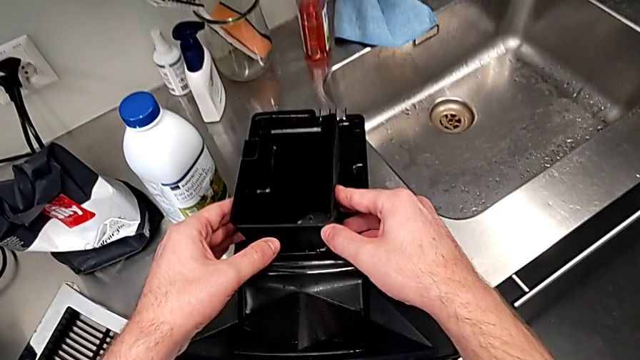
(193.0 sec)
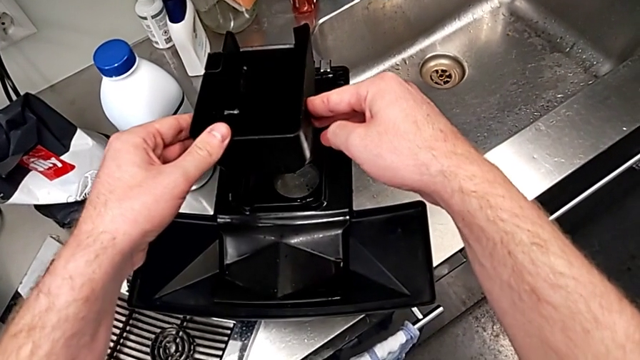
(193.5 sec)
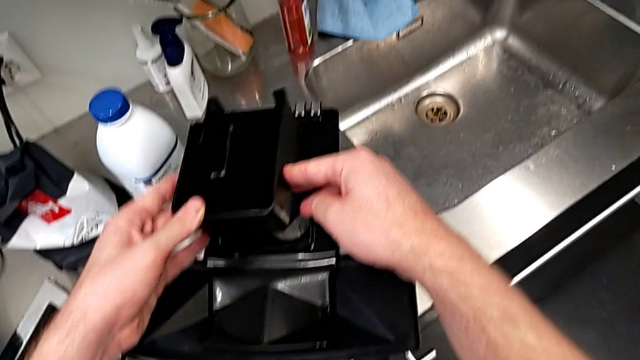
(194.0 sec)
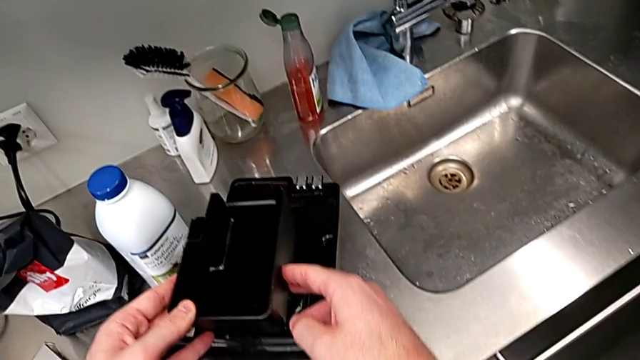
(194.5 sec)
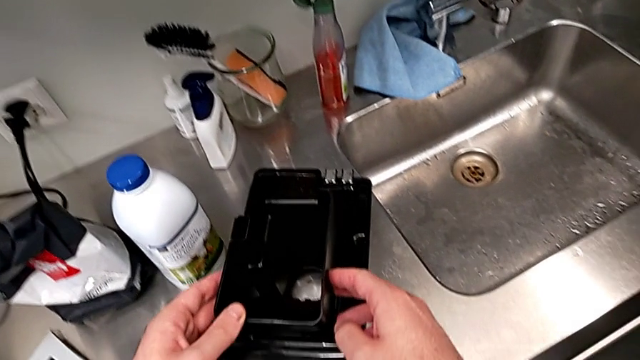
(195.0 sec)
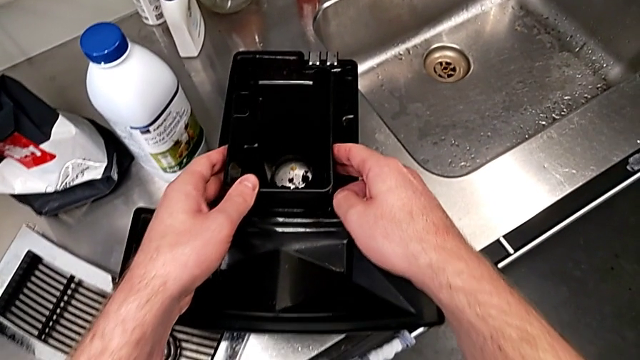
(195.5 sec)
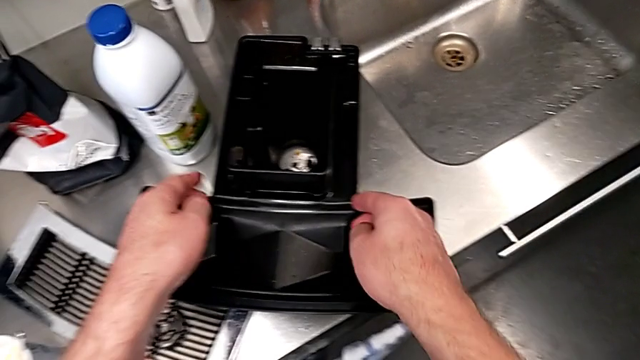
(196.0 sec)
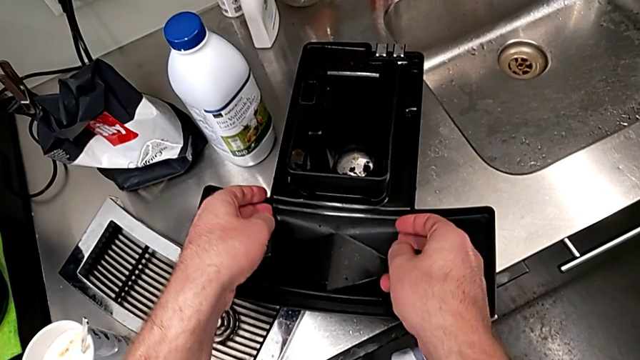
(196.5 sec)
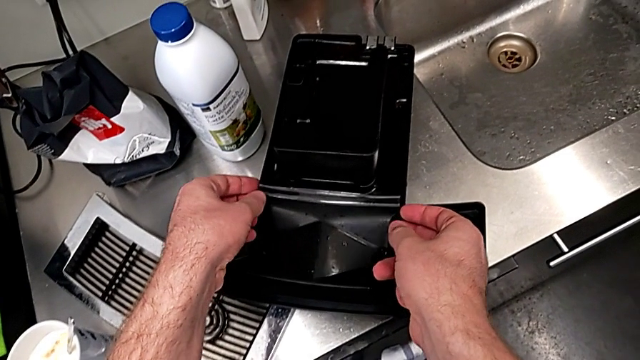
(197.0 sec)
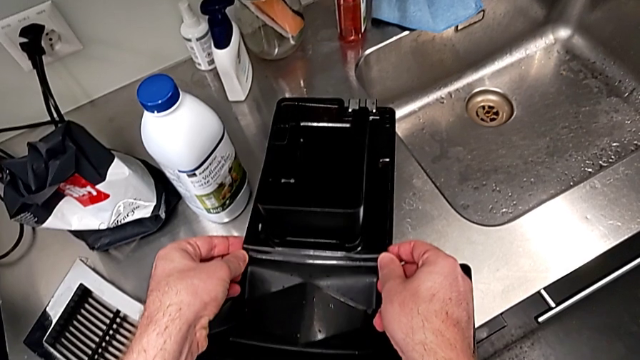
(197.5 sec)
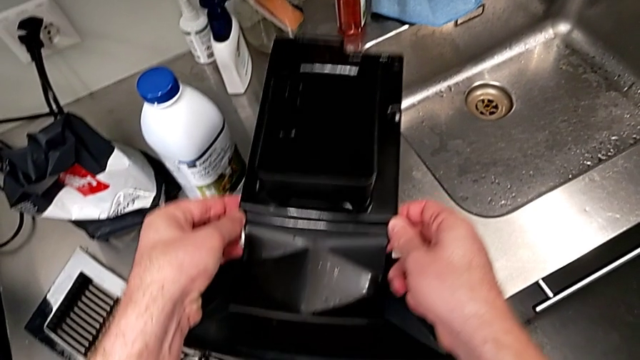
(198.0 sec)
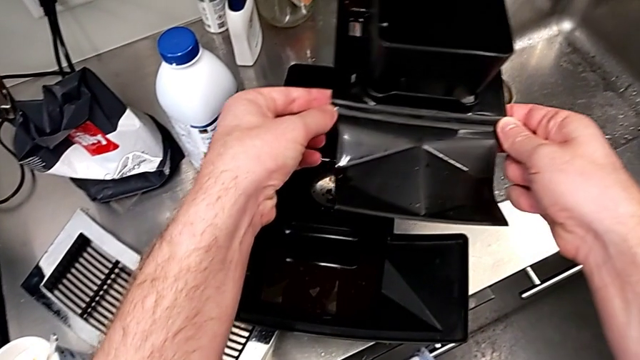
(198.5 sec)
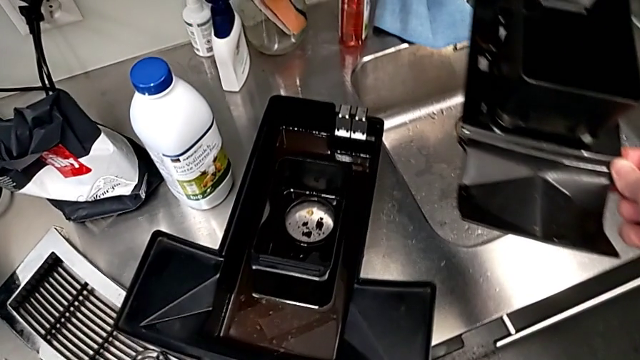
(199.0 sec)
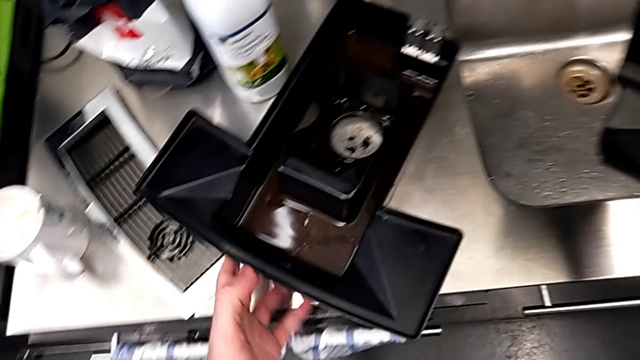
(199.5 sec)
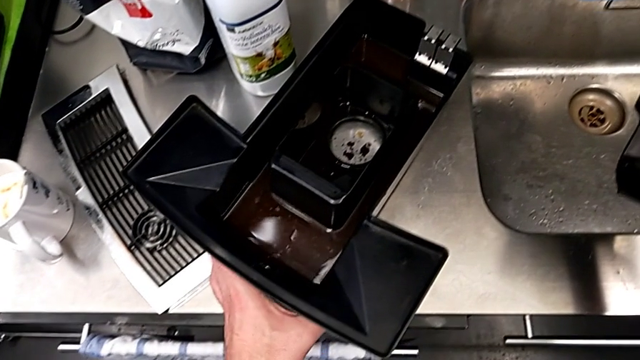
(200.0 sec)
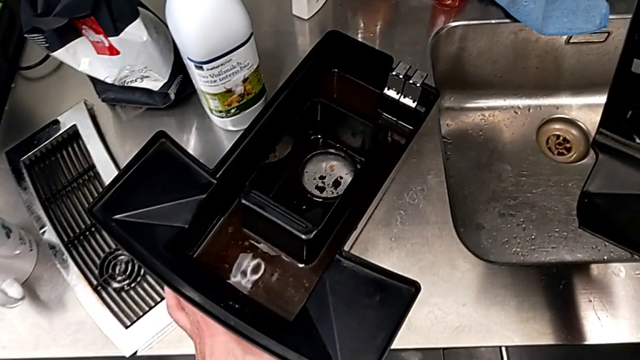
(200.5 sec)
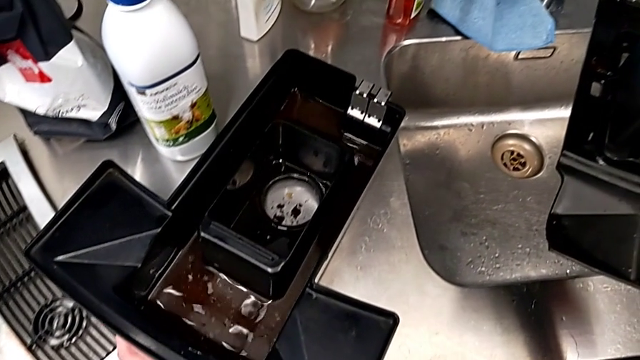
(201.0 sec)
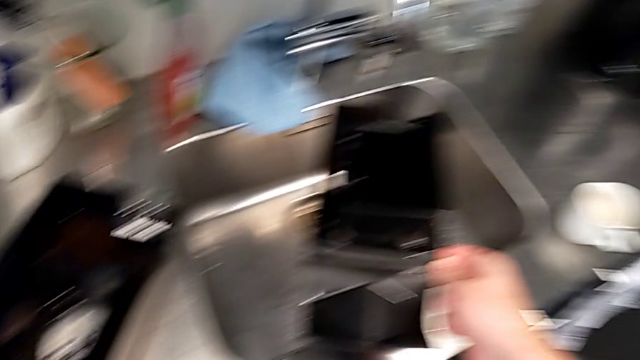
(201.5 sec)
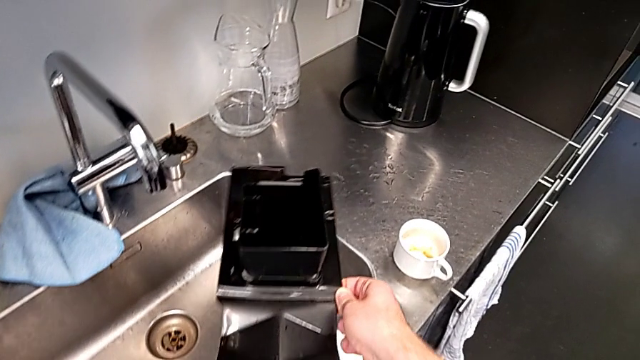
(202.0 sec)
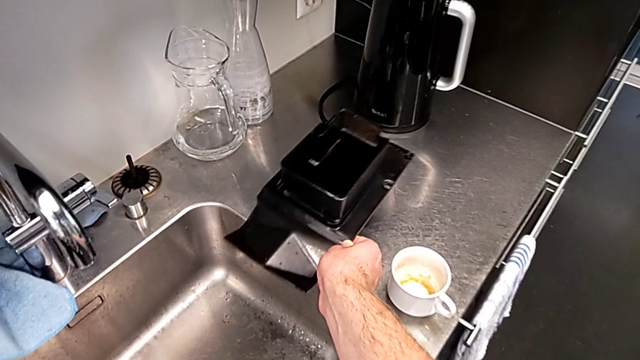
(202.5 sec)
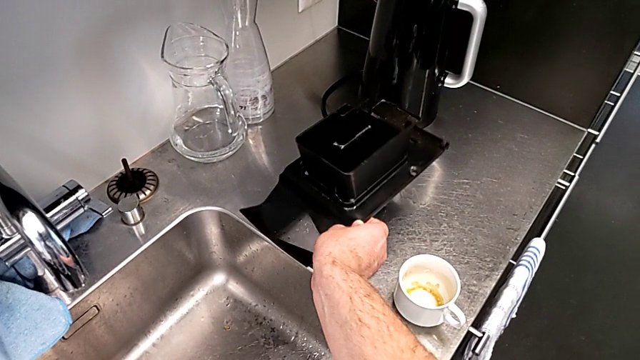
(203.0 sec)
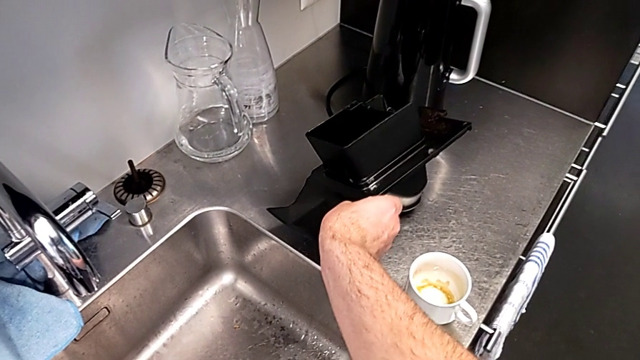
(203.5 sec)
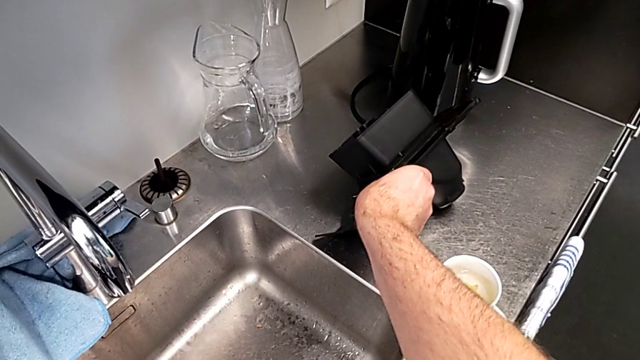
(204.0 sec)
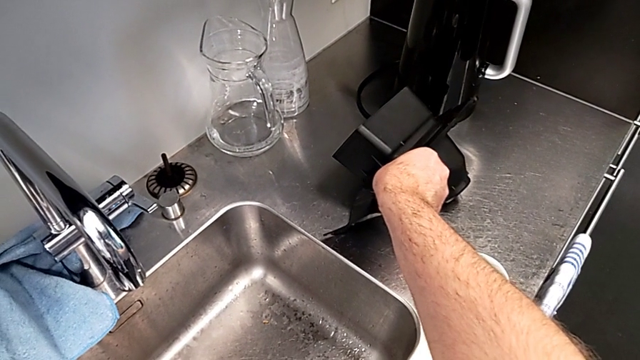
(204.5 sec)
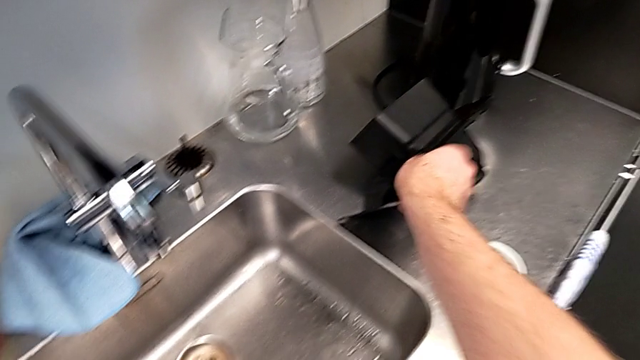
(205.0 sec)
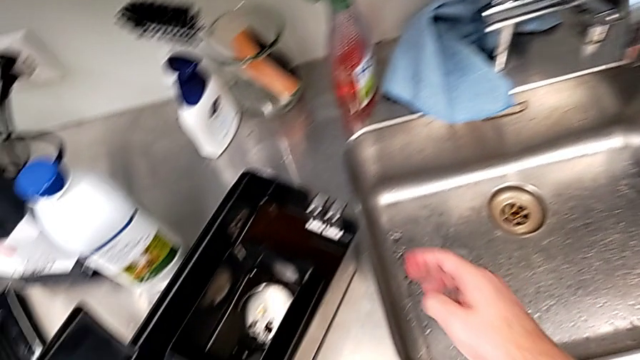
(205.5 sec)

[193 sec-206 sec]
The camera wearer is emptying the drip tray every day. They withdraw the drip tray, hold it, grab it and place it.

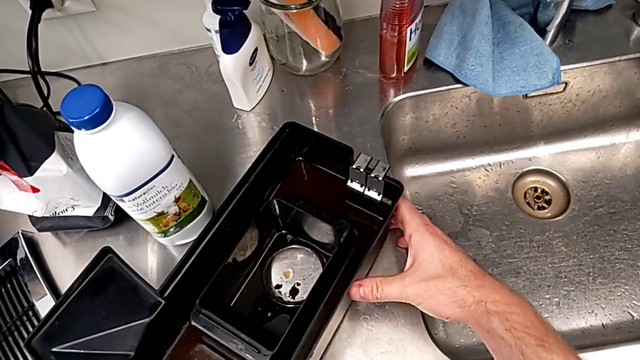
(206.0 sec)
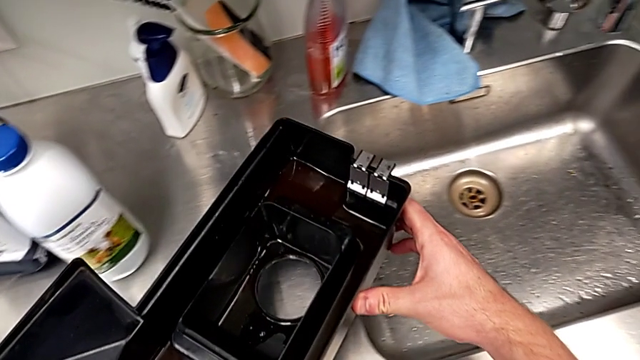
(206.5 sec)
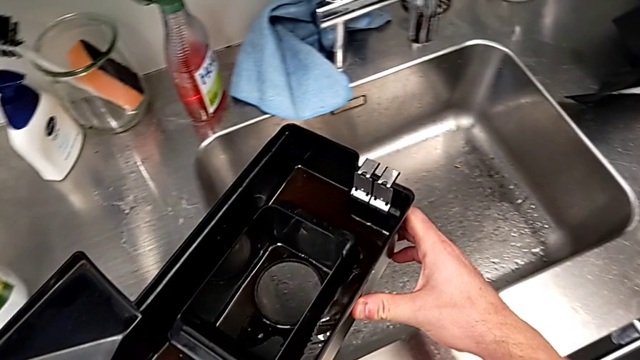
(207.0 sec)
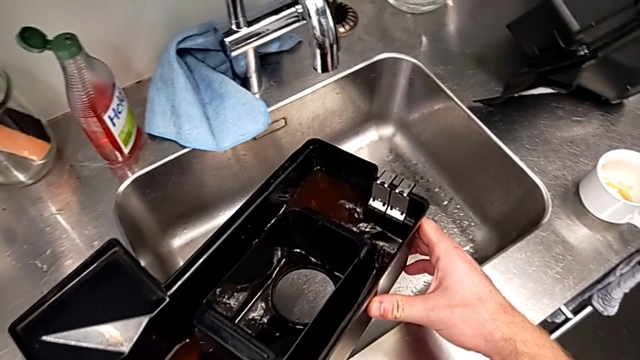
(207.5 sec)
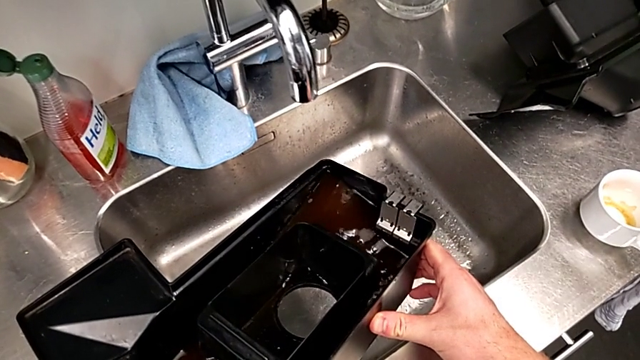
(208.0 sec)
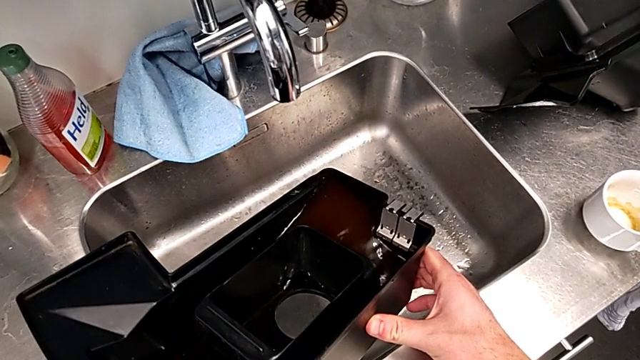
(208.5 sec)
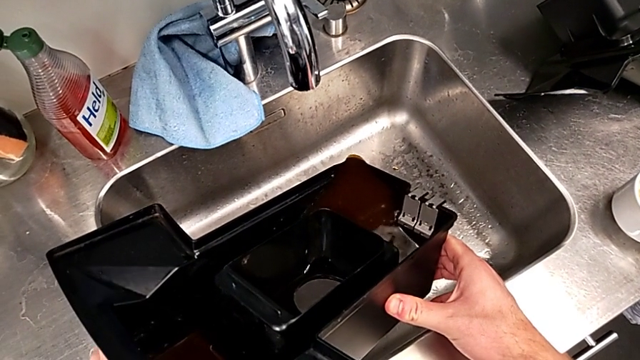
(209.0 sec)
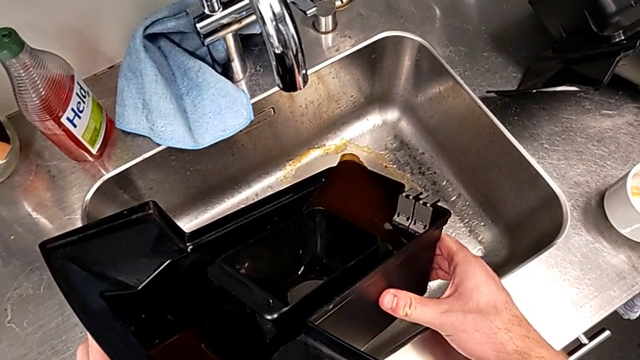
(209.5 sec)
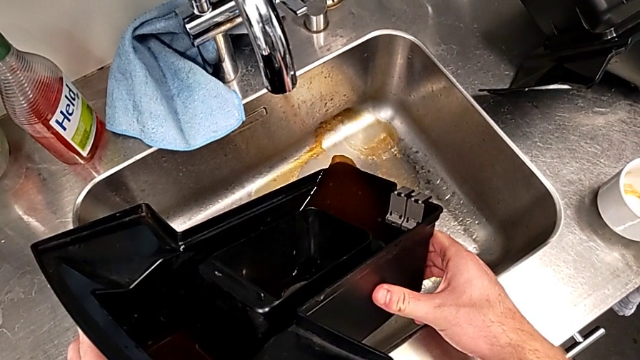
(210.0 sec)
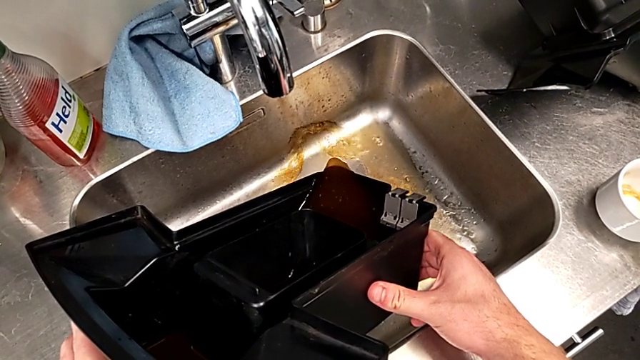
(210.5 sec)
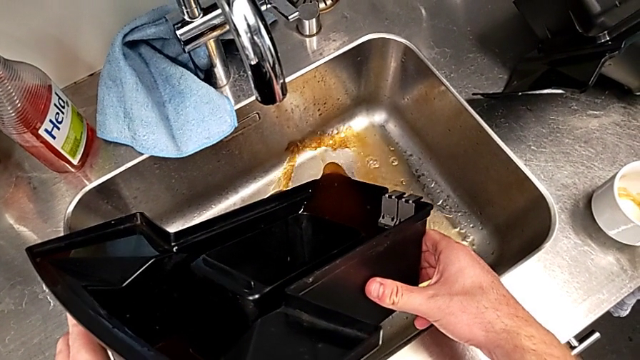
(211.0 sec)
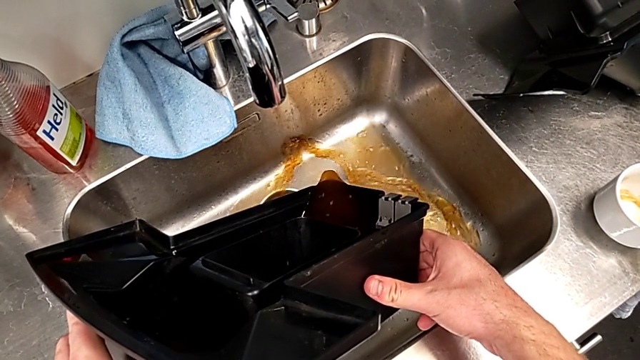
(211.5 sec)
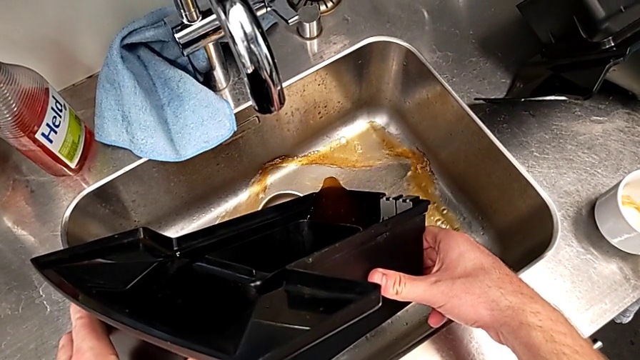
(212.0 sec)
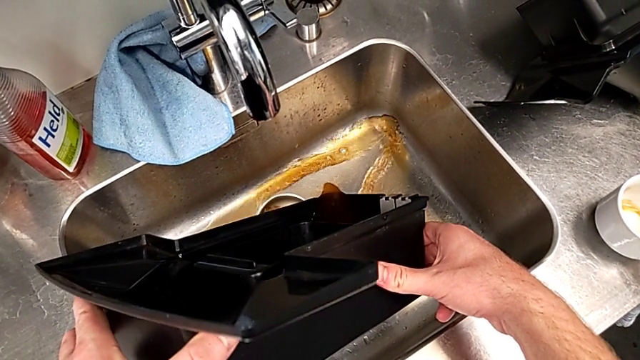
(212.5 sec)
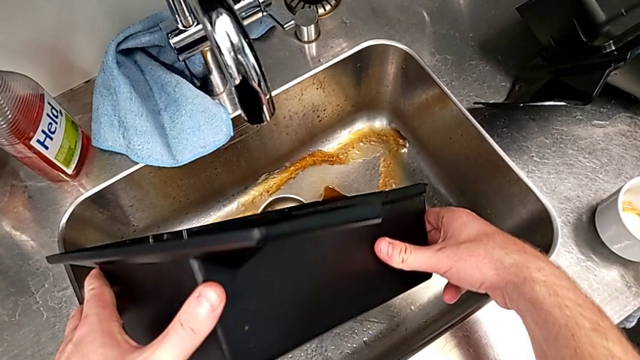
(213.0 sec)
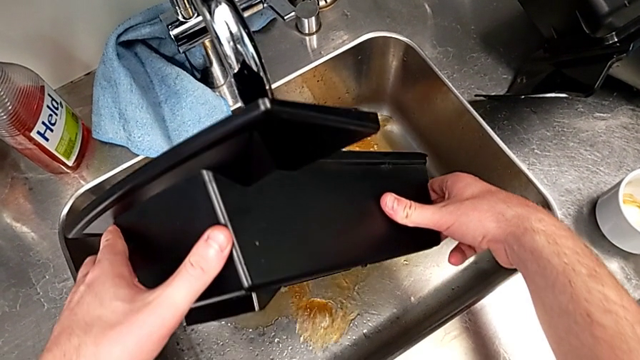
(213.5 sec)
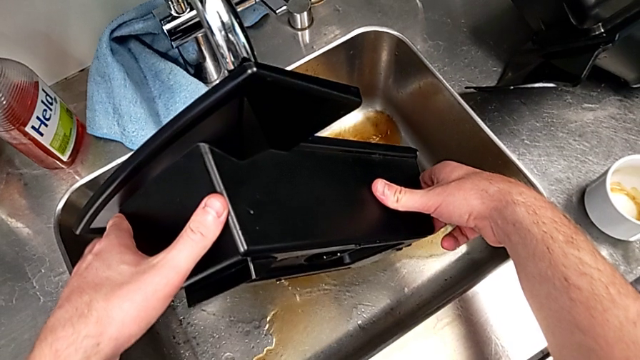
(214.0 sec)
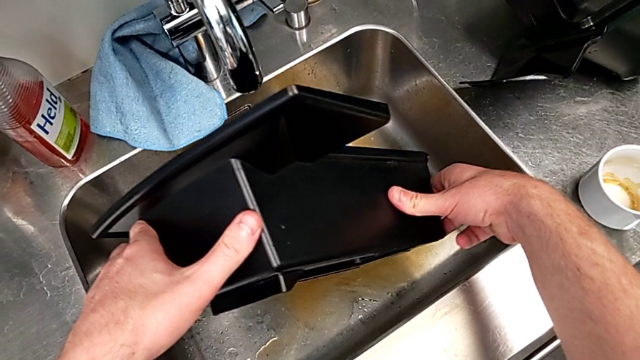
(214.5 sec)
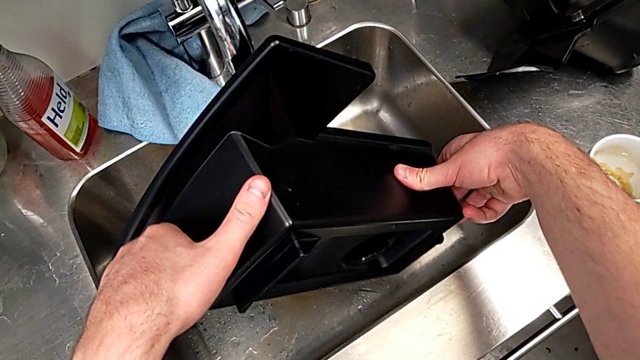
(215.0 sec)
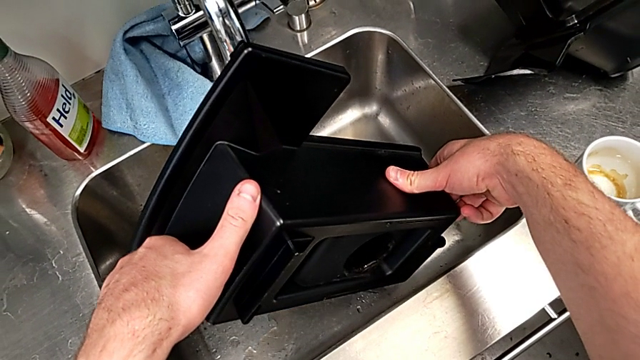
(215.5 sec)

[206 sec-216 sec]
The camera wearer is emptying the drip tray every day. They grab the drip tray and empty it.
